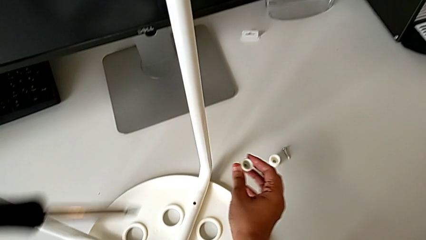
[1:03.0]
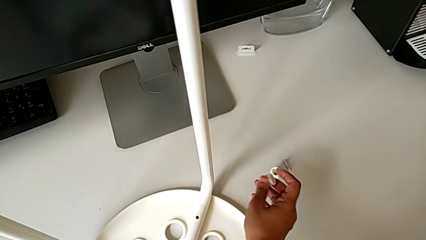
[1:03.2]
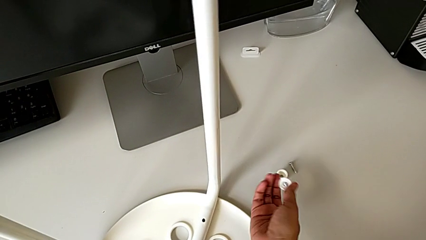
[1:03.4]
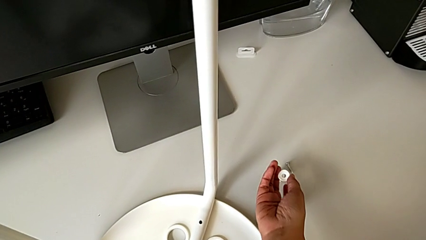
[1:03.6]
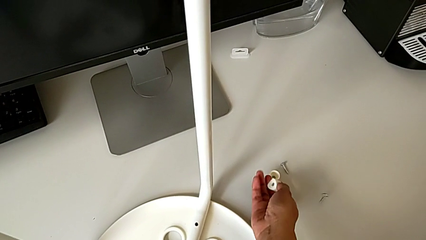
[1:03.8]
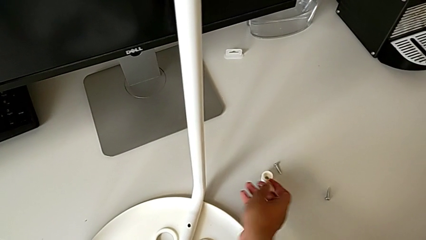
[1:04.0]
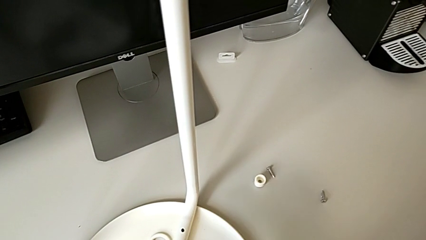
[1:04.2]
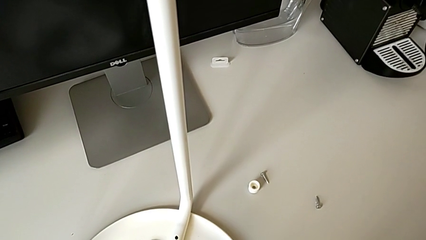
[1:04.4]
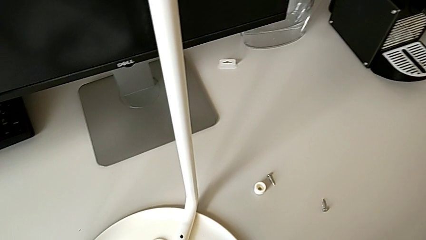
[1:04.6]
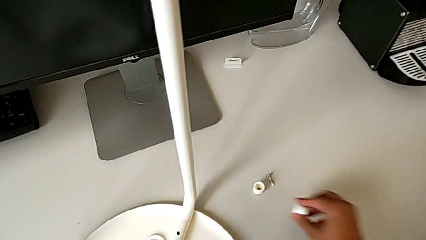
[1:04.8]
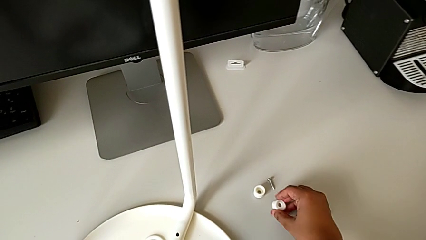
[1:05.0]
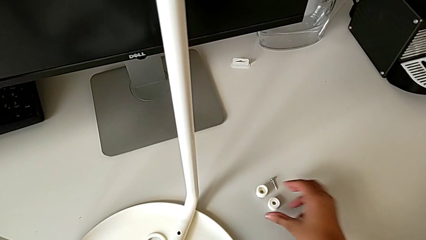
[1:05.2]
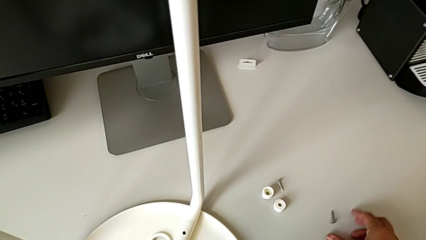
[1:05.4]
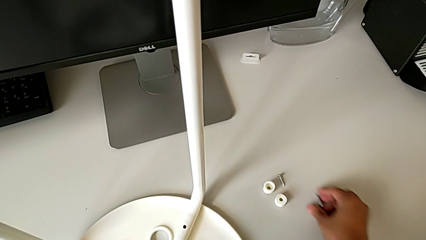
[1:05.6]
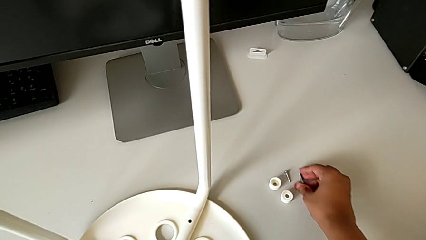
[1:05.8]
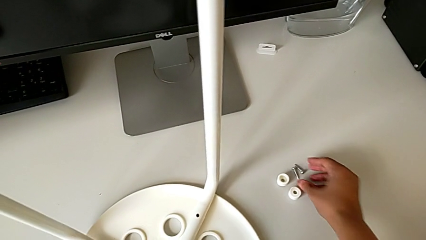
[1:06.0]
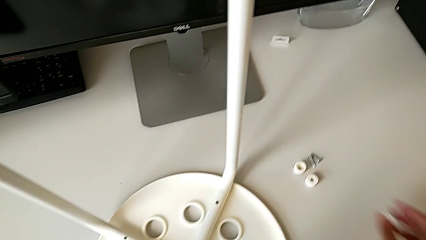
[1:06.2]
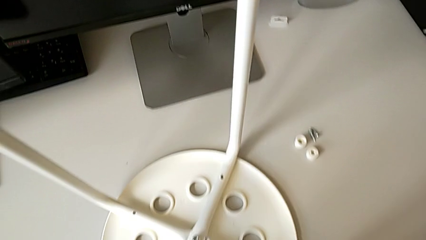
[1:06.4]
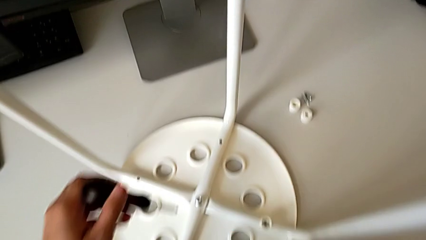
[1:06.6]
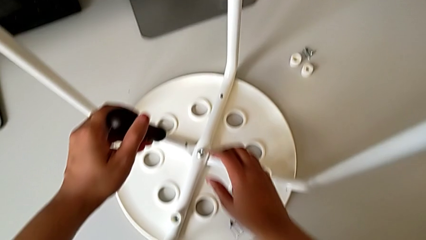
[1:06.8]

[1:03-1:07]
The camera wearer is using the screwdriver to unscrew the second screw. They drop the second screw and drop the washer.

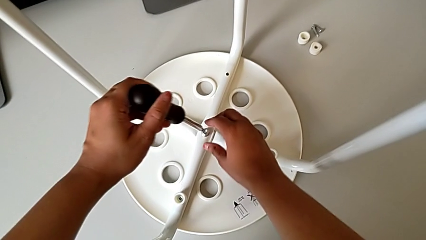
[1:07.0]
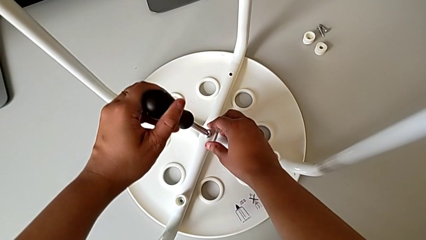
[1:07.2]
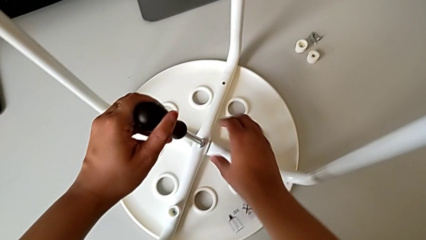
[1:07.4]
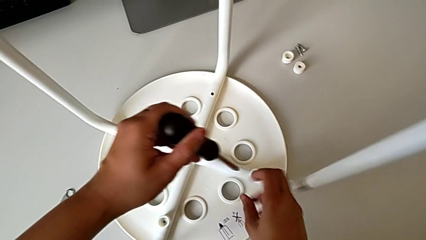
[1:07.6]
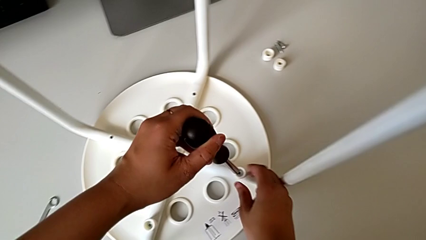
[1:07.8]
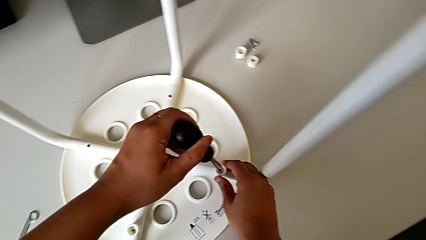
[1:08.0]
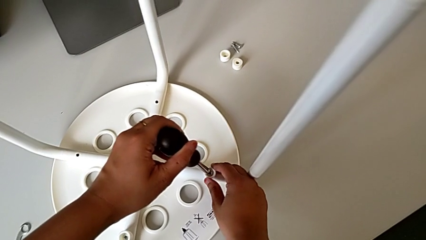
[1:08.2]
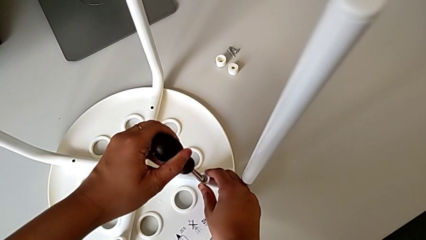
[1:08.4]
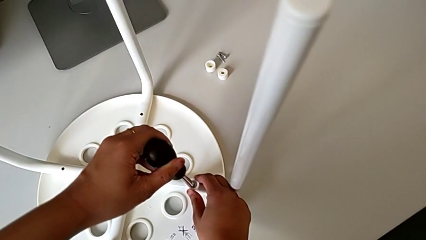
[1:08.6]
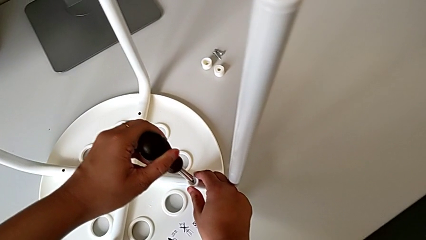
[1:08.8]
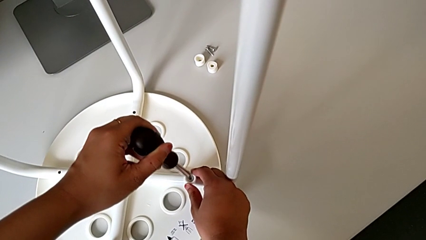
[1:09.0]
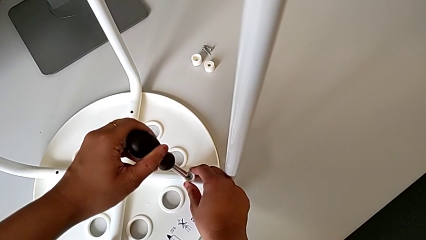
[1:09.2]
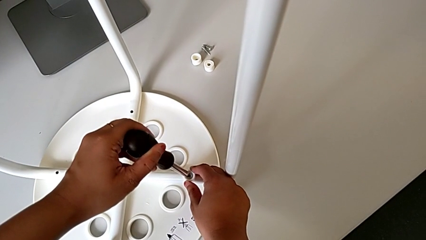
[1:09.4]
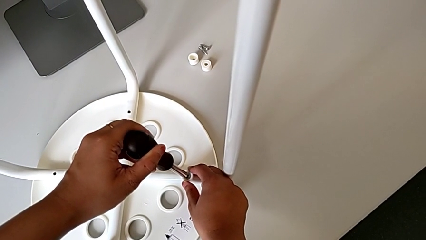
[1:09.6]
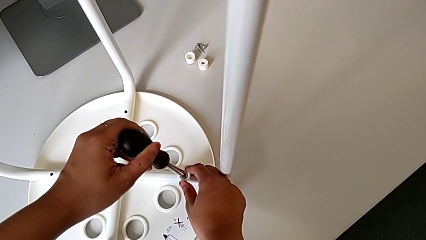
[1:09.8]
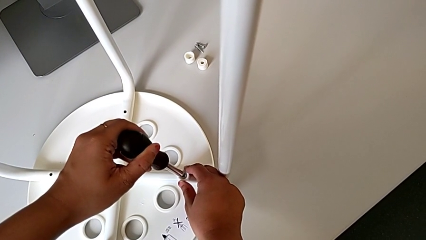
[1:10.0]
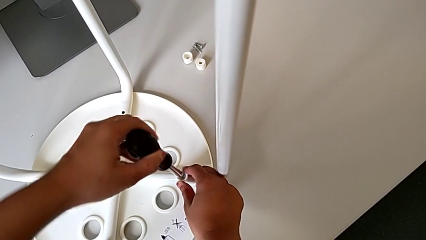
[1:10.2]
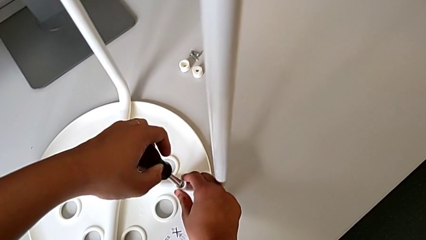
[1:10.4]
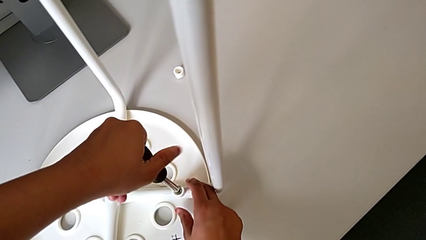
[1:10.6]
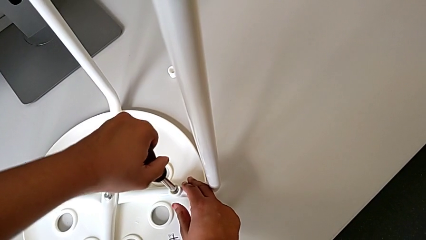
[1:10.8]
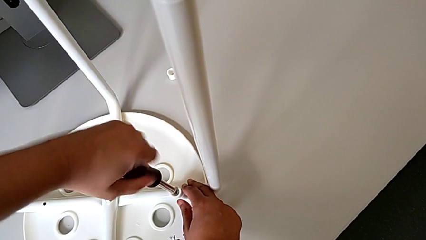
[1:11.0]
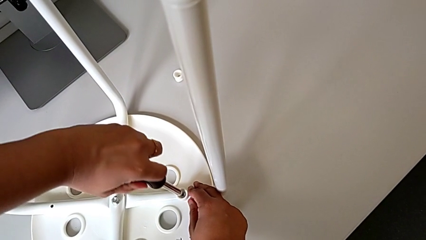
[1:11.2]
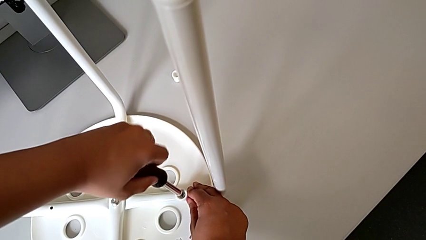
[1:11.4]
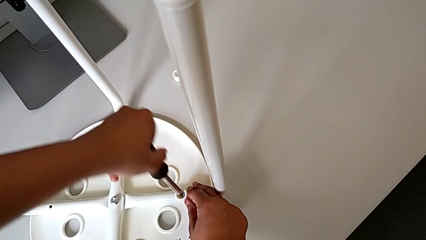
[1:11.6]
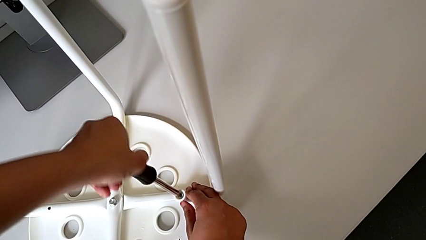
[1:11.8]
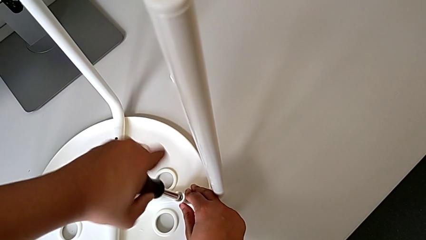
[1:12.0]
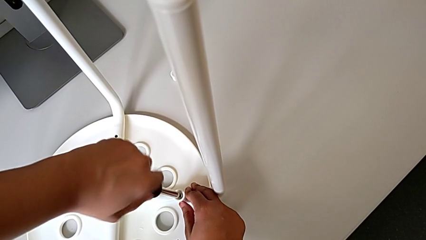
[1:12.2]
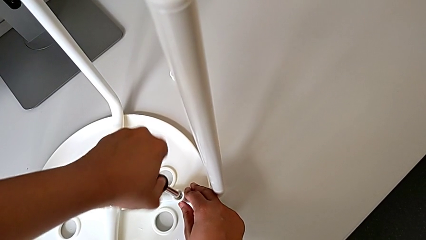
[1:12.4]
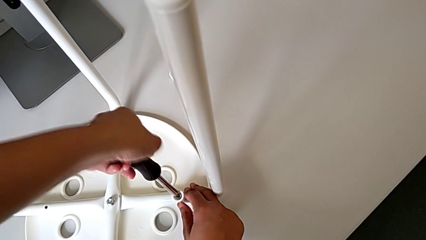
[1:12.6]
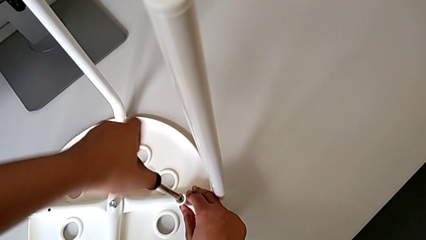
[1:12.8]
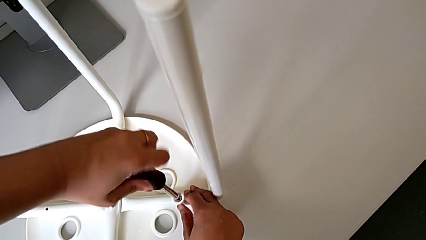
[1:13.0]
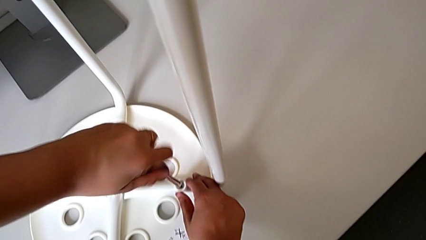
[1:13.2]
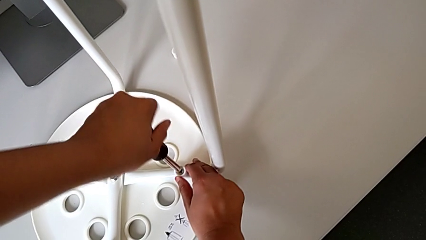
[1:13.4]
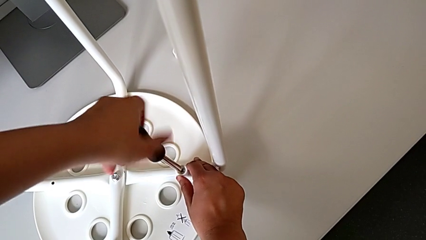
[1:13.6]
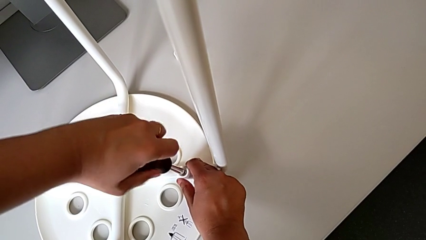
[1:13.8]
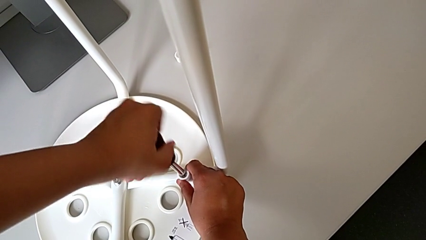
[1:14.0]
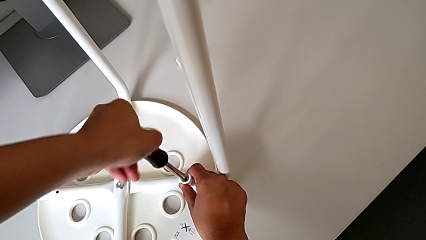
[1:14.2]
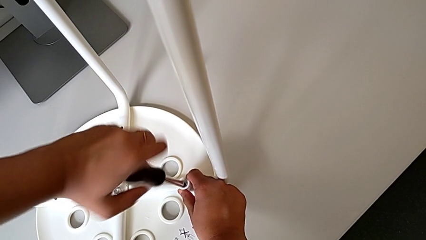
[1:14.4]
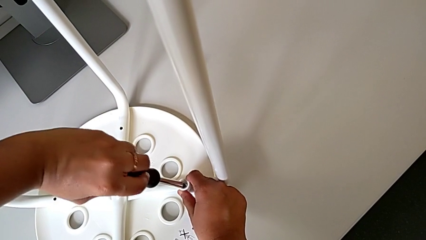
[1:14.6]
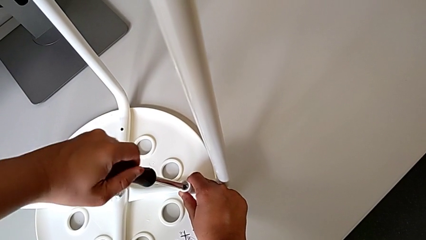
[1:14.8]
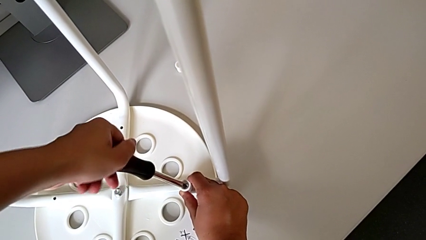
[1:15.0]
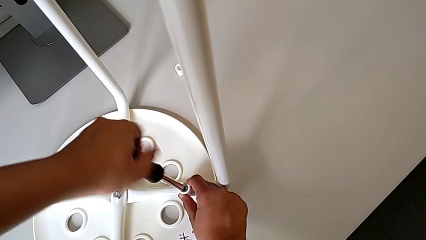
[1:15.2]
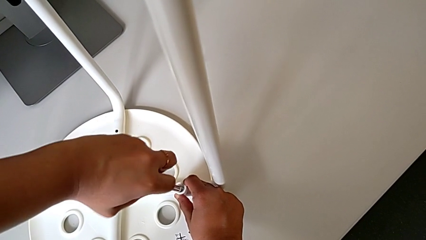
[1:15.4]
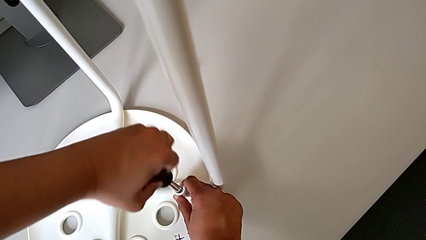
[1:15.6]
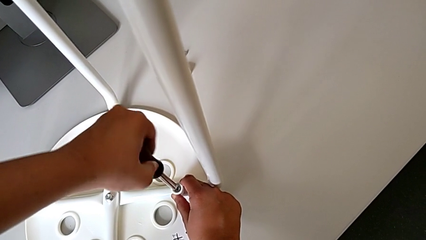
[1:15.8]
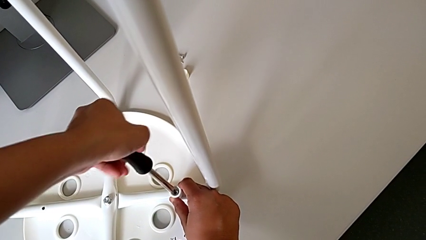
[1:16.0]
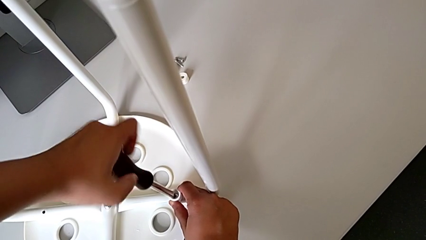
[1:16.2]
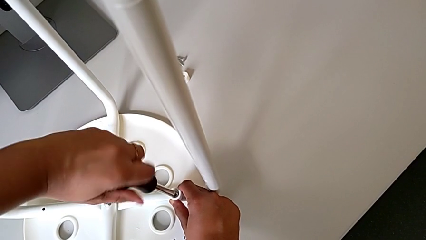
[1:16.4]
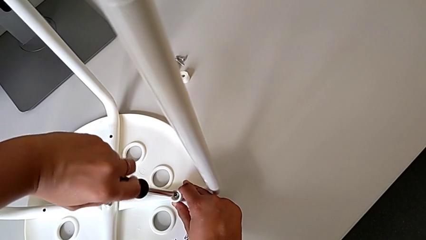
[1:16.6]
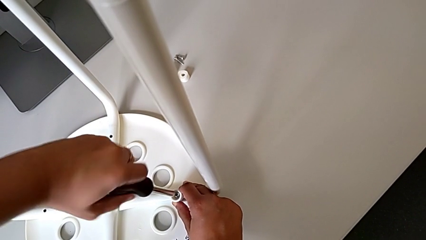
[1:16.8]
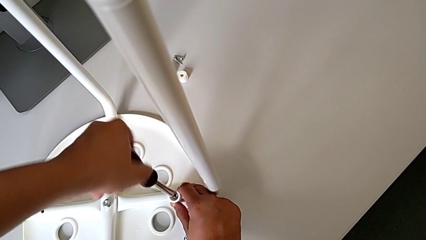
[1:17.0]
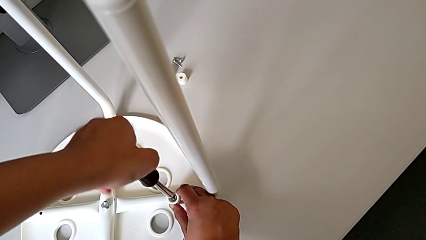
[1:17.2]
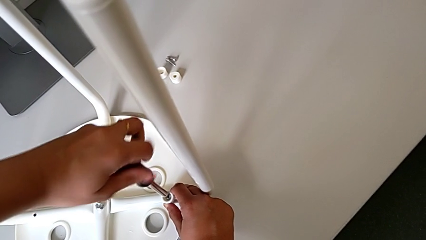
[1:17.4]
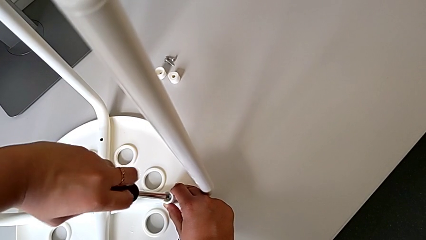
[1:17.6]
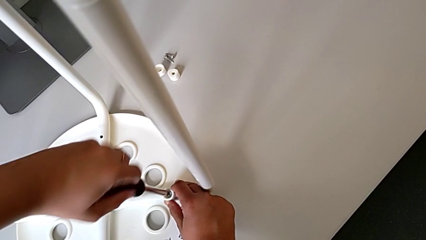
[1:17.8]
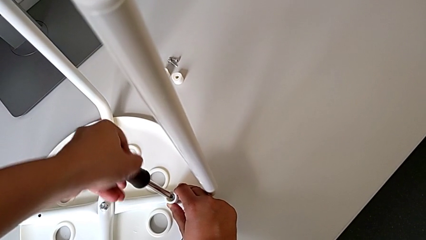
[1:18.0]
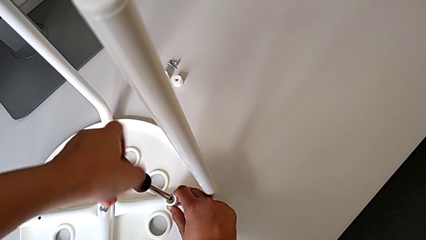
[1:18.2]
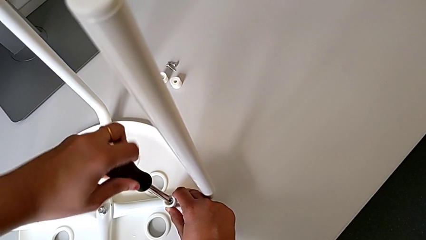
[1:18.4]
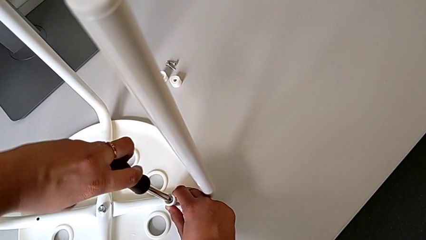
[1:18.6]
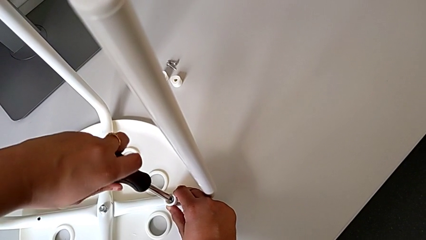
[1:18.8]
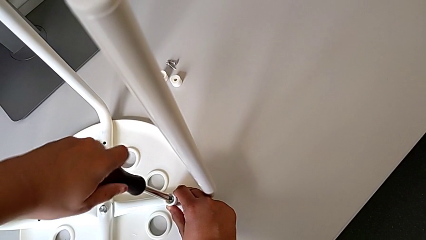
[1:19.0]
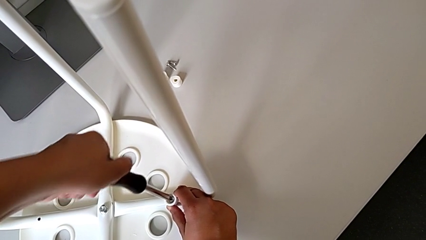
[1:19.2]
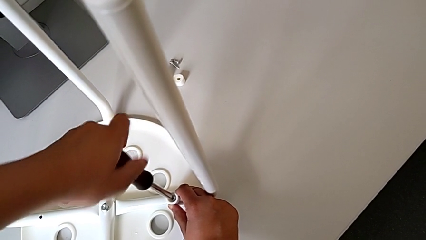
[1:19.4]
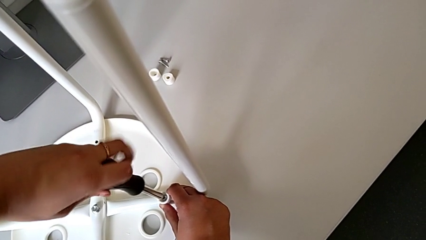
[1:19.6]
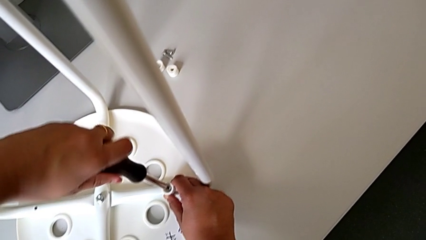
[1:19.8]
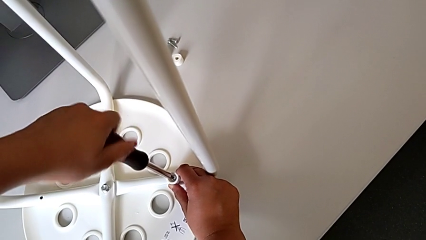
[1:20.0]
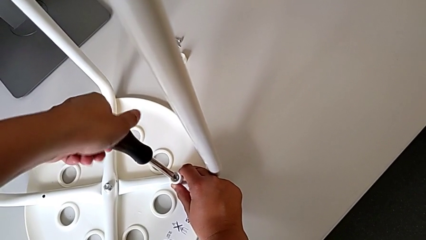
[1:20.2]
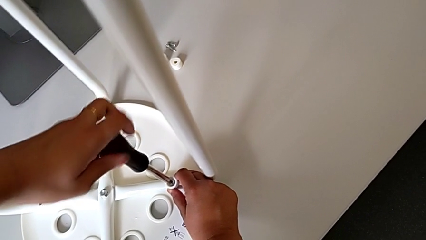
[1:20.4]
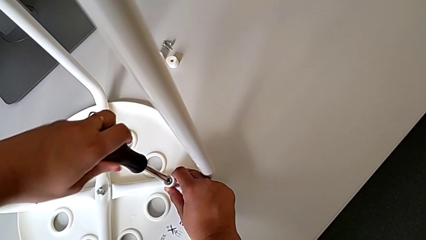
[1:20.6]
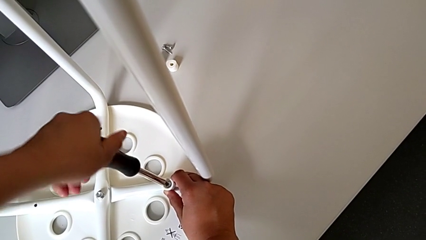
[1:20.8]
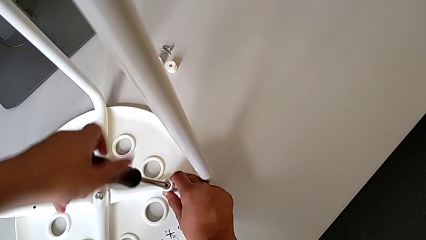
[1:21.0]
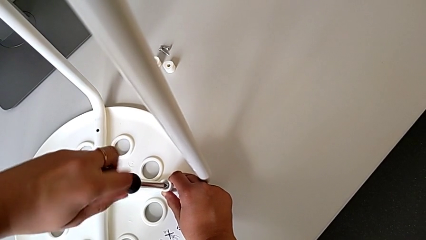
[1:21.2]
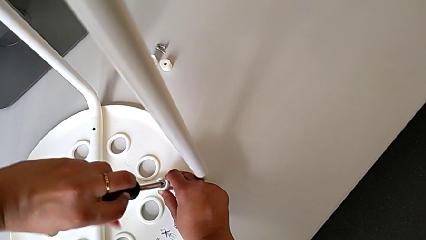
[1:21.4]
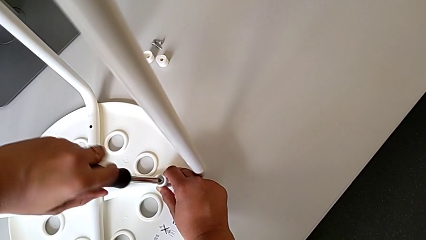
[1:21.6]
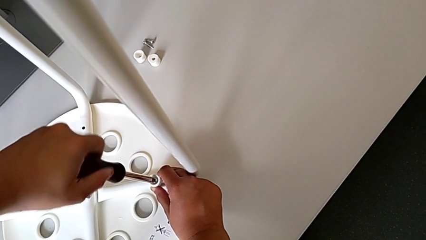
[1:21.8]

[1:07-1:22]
The camera wearer is screwing the third screw with the screwdriver. They keep inserting the third screwdriver and begin to unscrew the third screw.
